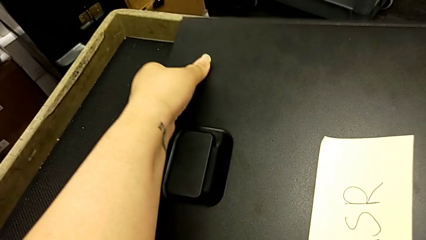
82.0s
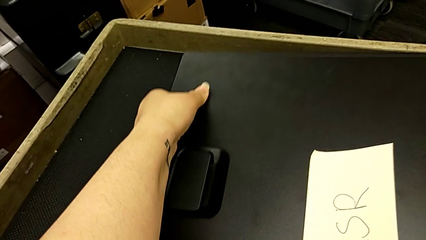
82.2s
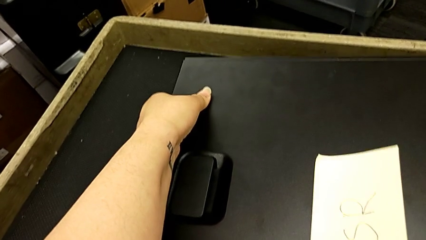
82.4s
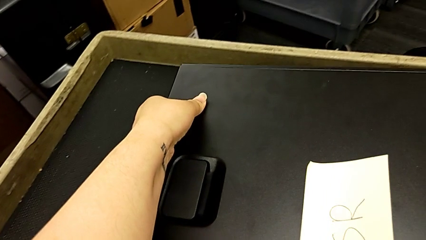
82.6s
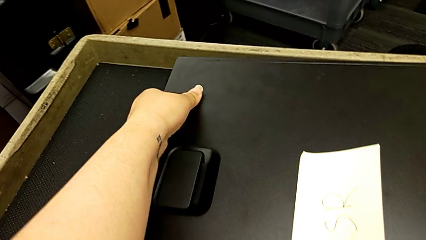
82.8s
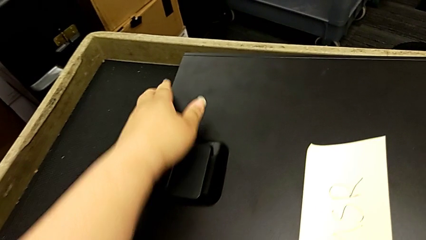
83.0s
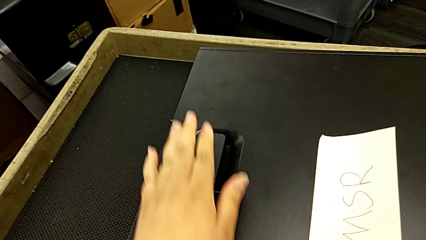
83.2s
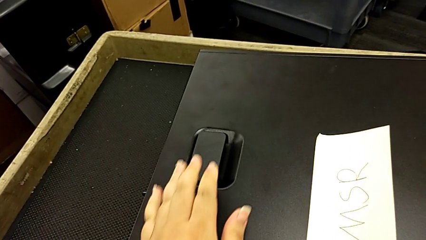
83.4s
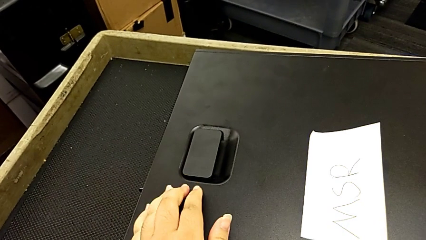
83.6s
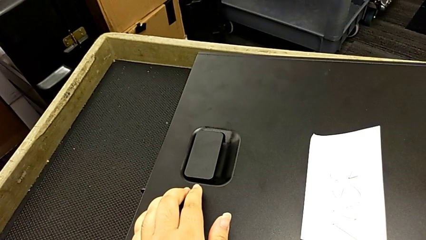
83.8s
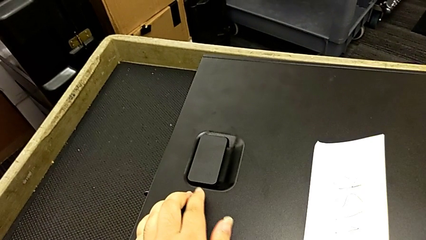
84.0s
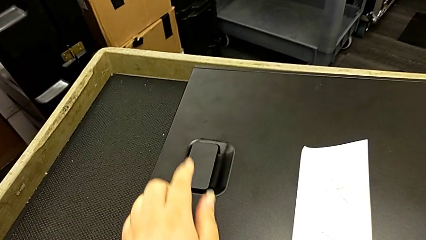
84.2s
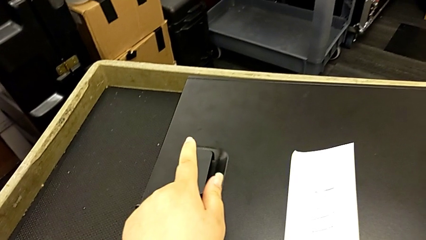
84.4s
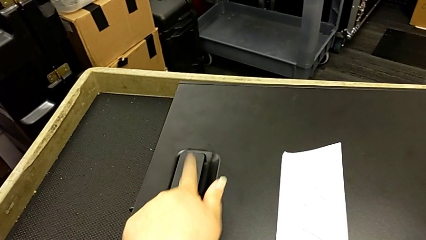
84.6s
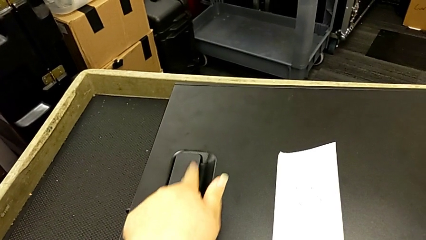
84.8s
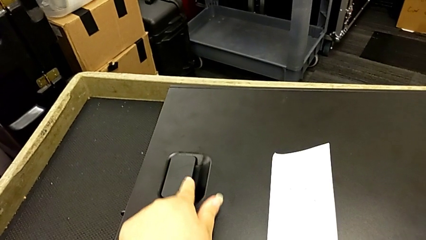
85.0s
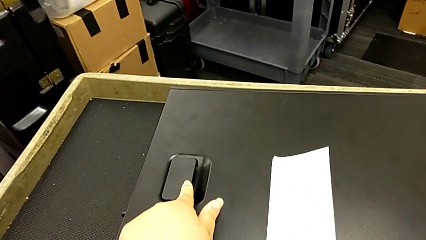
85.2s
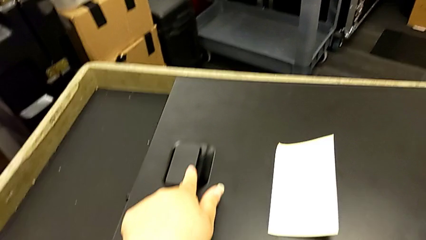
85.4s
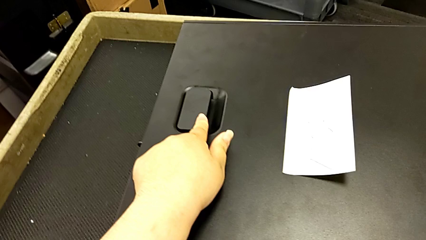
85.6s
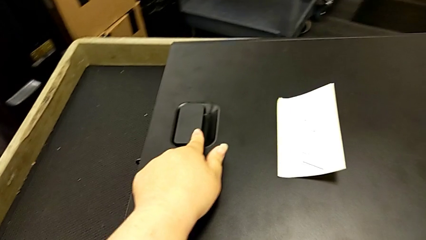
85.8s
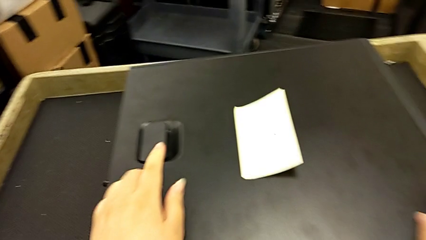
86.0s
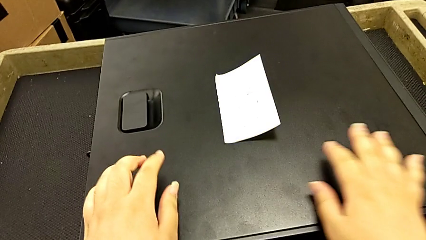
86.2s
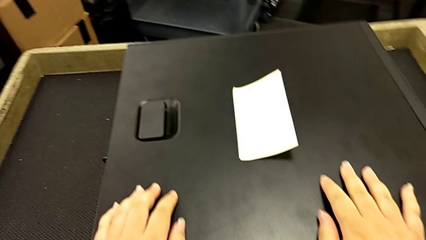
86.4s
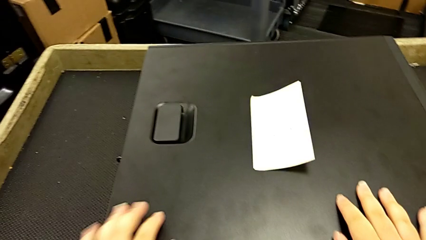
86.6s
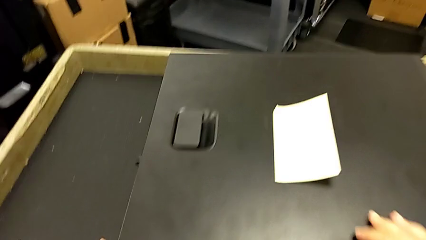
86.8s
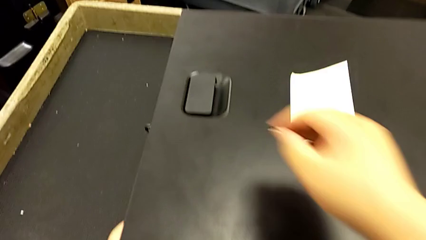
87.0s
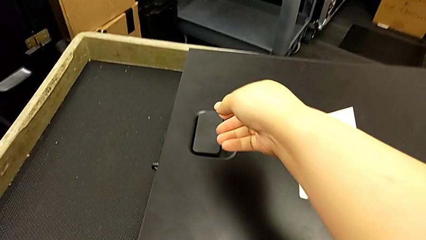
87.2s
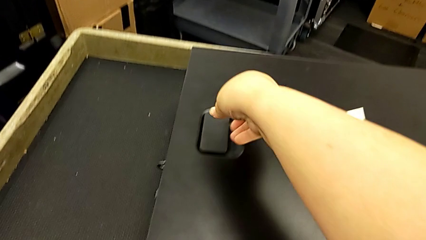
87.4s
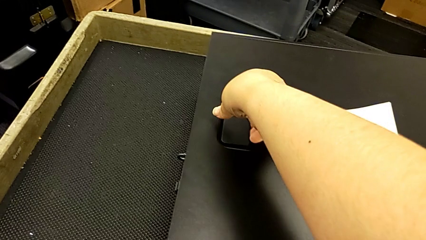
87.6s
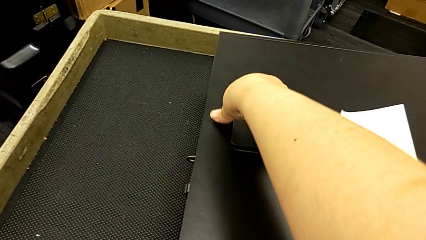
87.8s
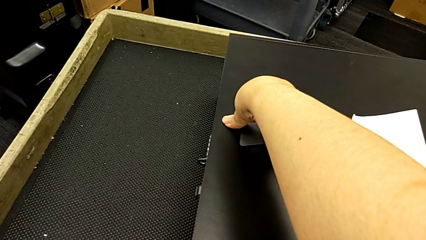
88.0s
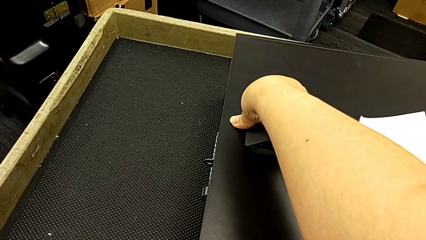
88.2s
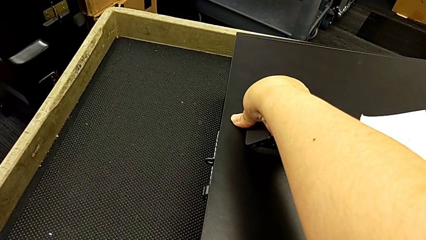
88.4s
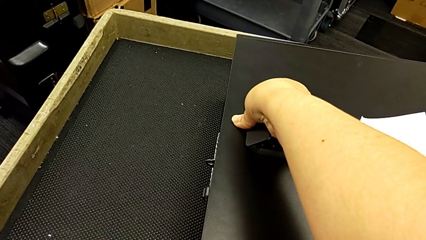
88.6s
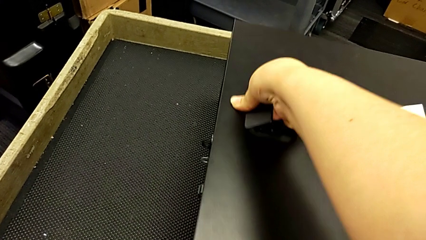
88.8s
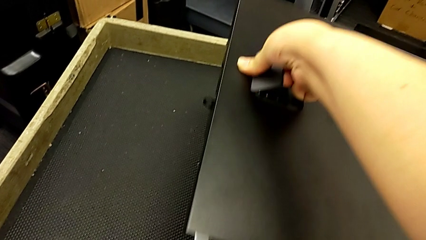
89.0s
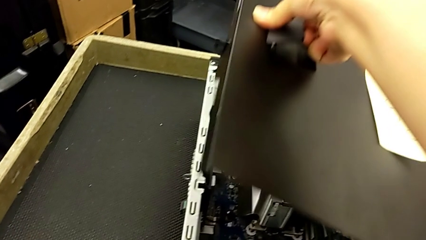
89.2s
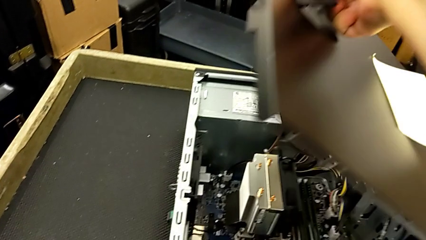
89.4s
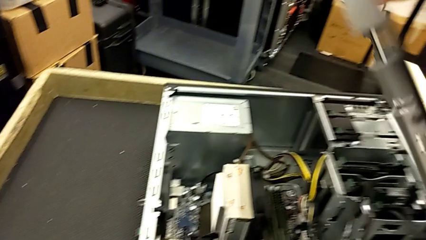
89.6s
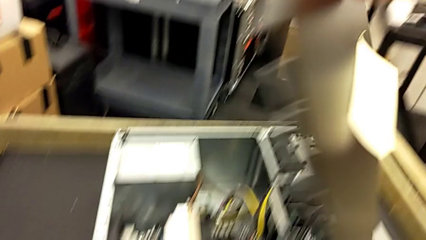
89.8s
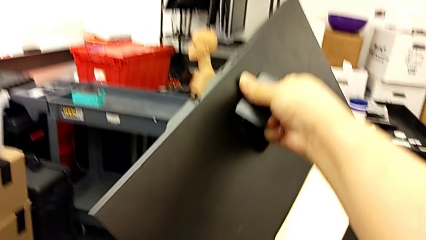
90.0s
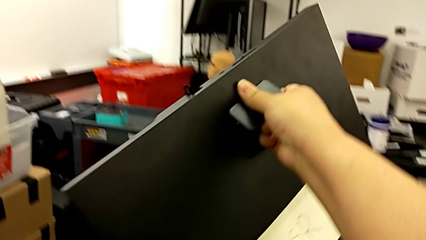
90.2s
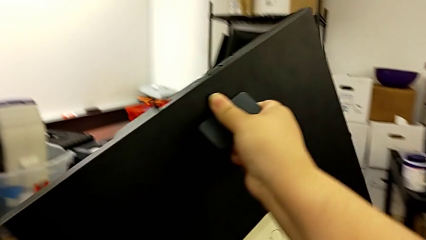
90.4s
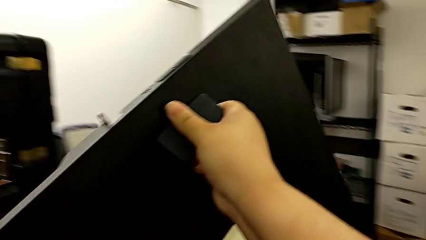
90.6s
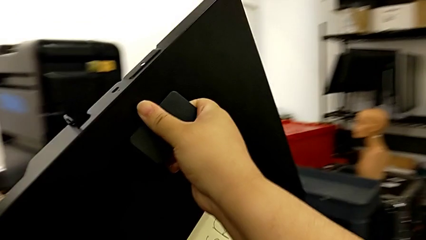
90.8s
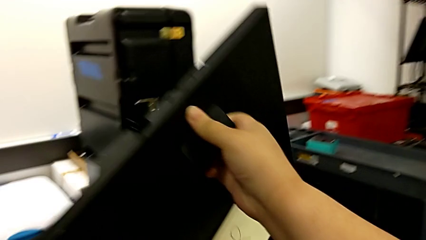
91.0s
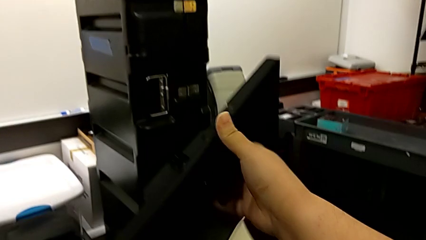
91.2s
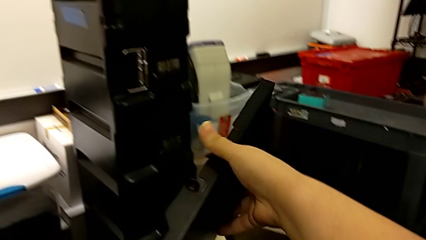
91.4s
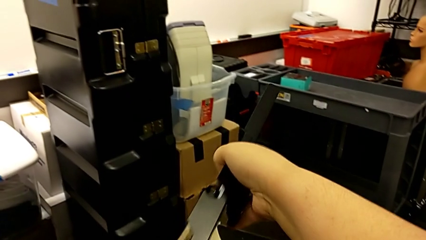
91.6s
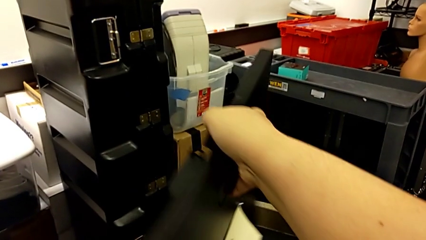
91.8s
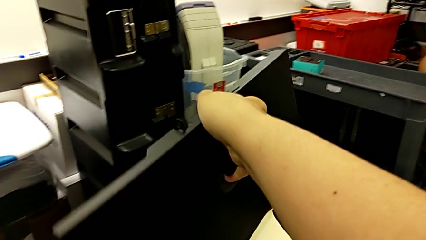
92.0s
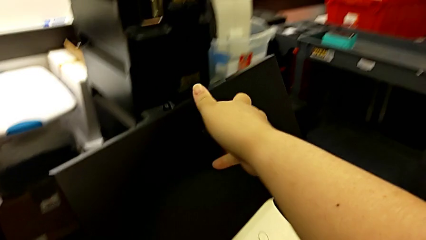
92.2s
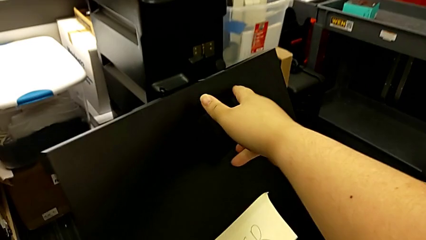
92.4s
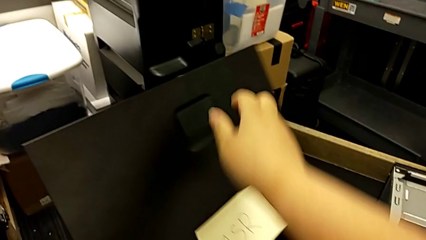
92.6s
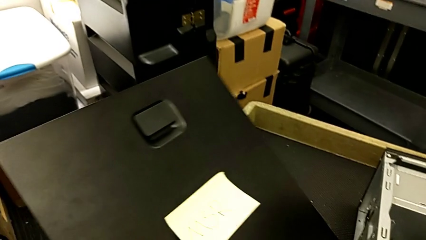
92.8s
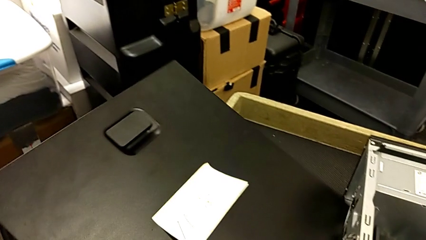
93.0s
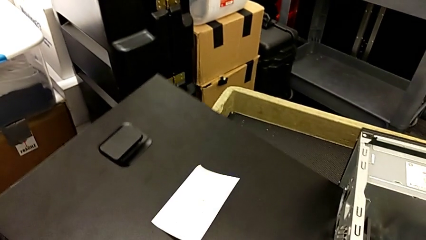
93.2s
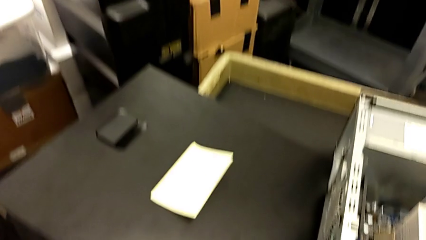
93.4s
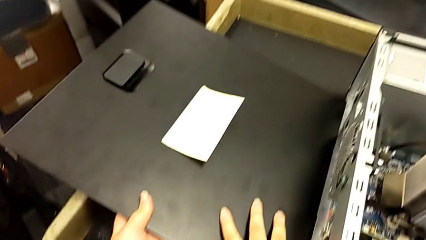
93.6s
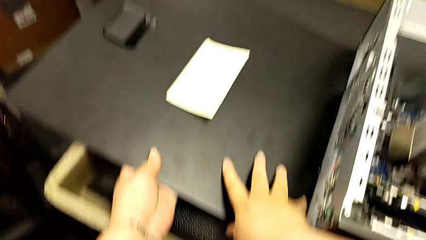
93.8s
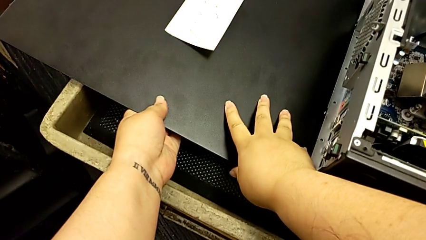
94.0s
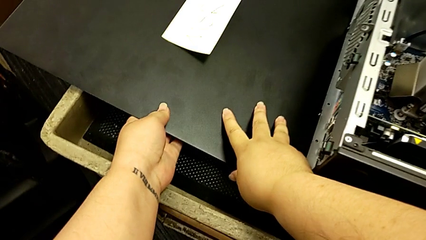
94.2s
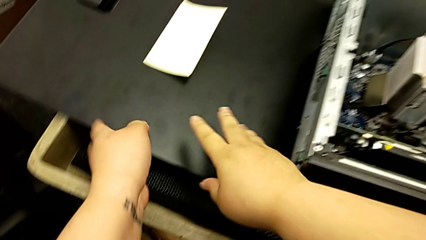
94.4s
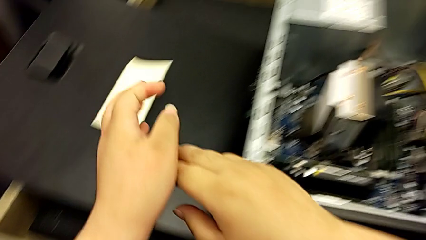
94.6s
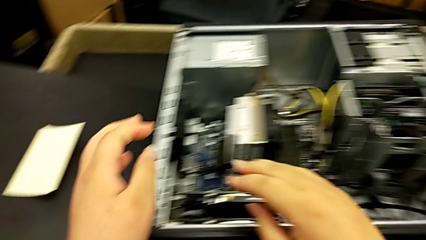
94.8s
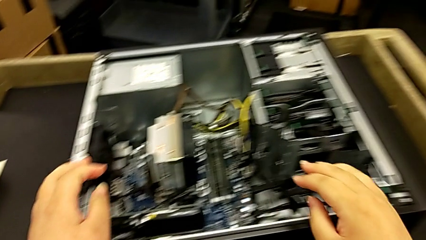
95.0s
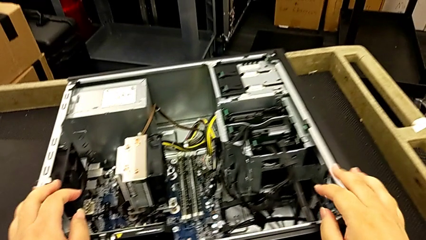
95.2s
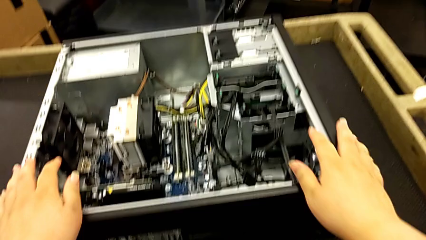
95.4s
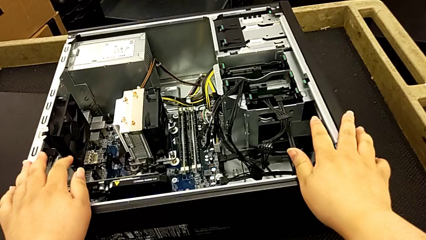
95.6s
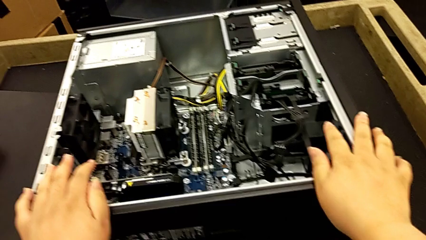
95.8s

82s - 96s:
The camera wearer is disassembling the cover of the computer tower. They place the black computer tower, touch the black cover, grab it, open it and place it.

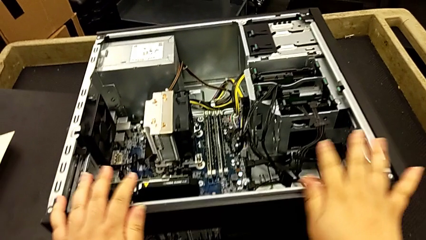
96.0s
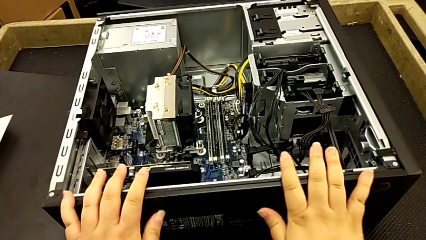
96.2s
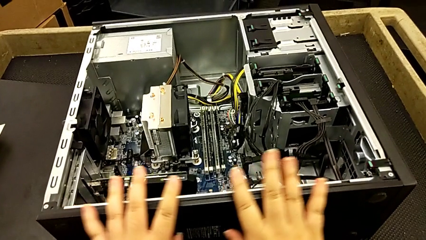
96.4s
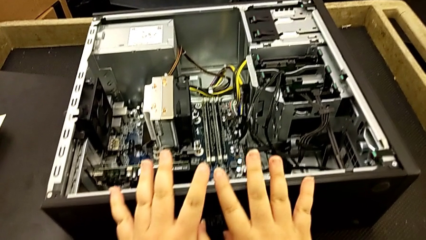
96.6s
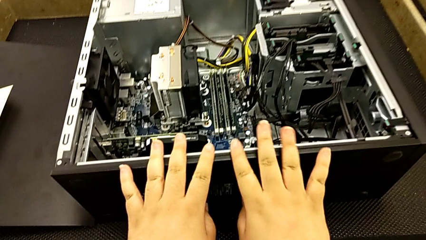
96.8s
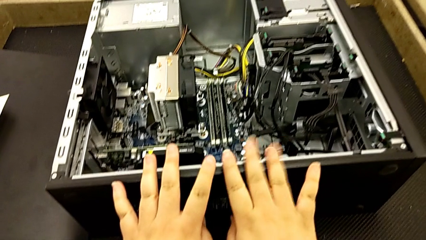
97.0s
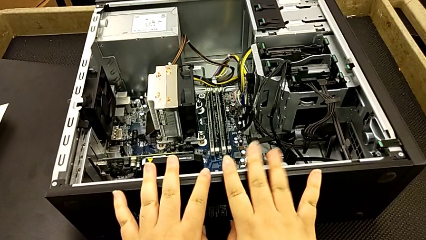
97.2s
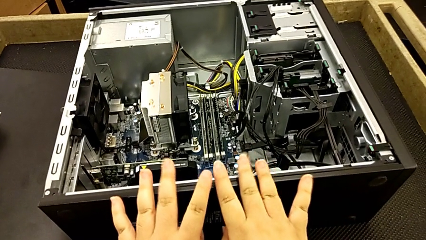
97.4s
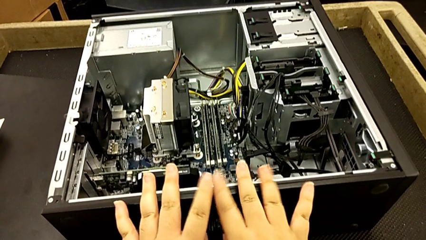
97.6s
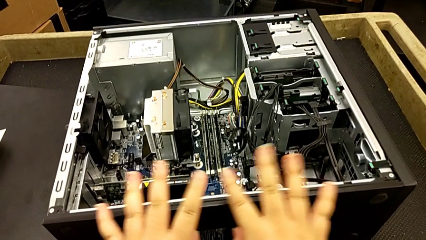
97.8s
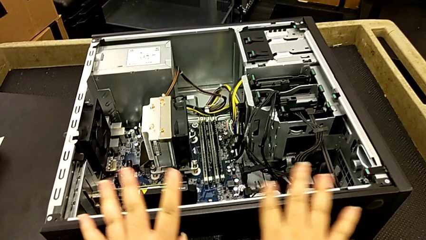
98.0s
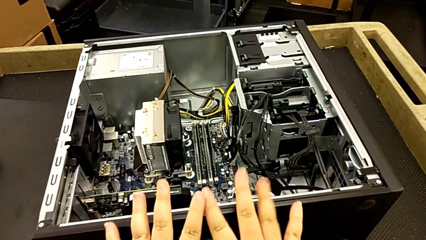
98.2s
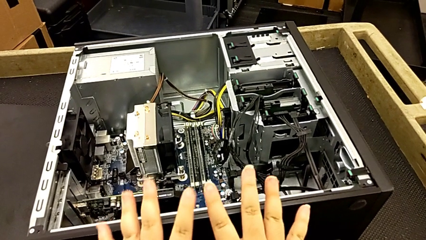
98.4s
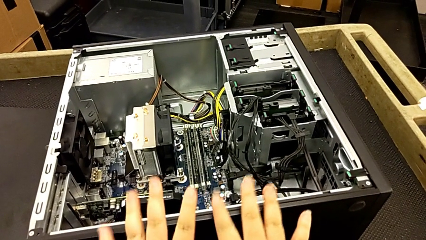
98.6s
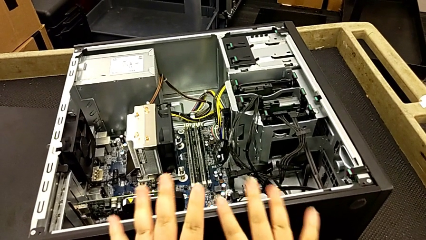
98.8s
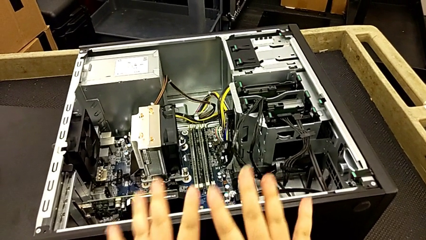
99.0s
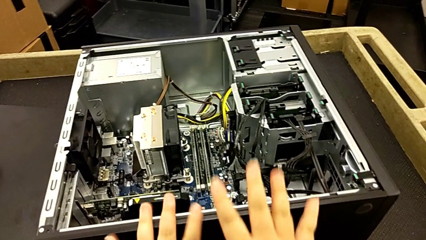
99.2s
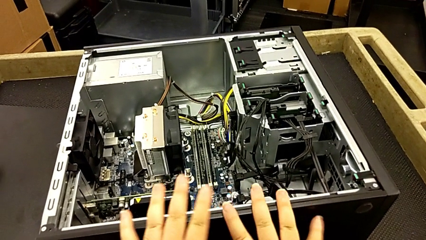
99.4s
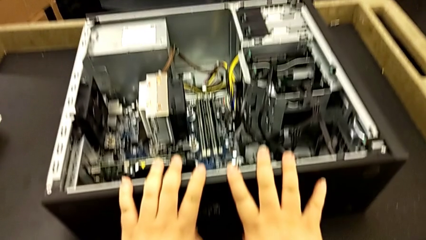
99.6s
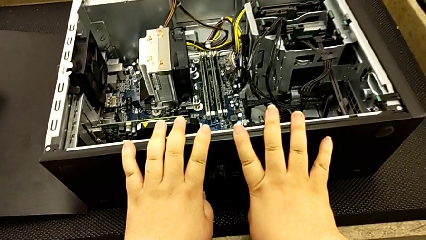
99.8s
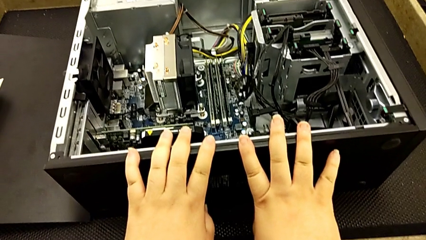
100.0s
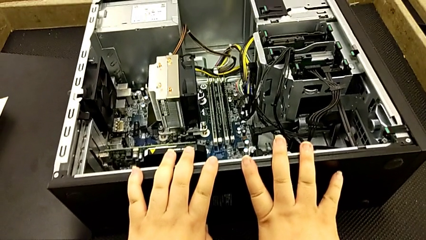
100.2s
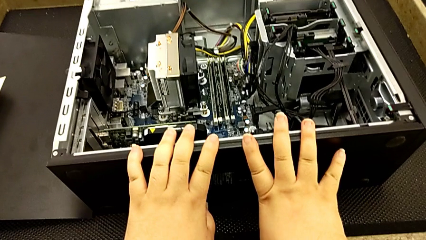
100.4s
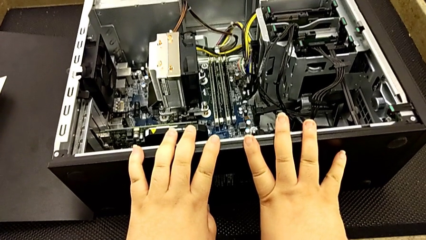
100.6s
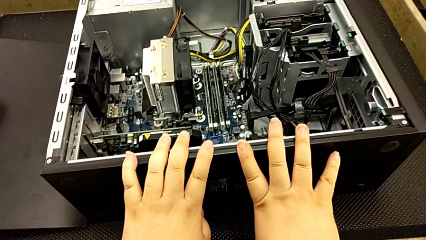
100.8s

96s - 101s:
The camera wearer is inspecting the computer tower. They begin to touch the black computer tower.
